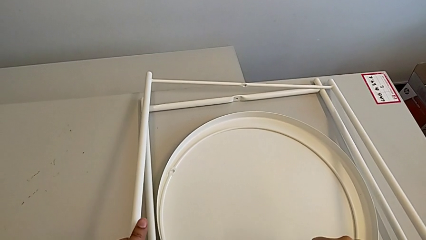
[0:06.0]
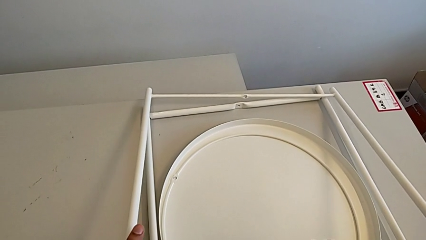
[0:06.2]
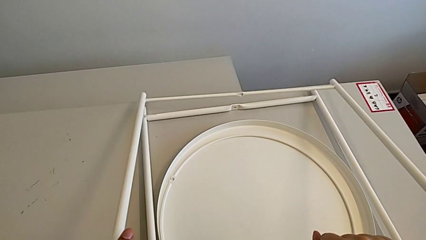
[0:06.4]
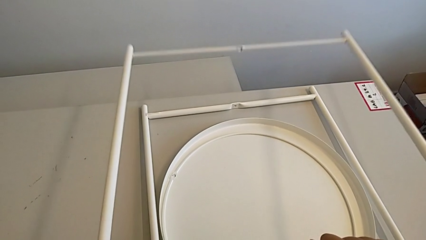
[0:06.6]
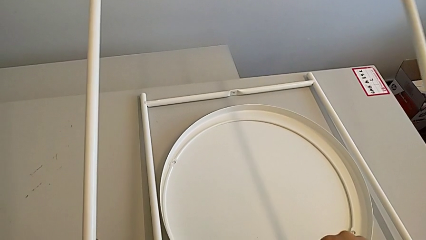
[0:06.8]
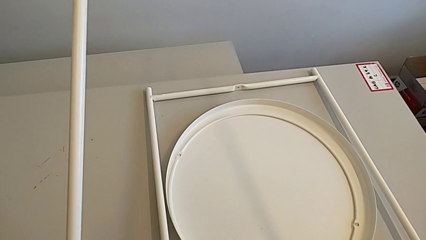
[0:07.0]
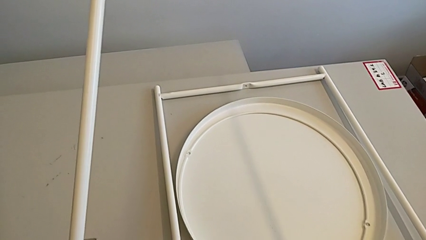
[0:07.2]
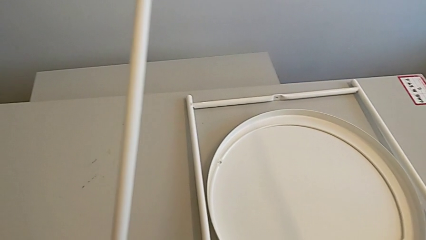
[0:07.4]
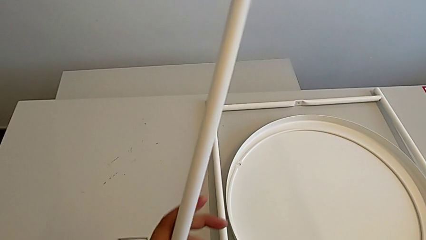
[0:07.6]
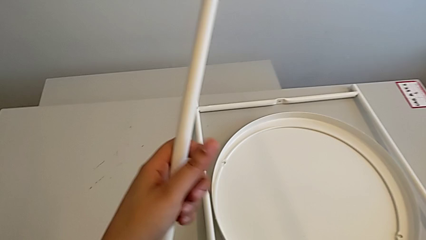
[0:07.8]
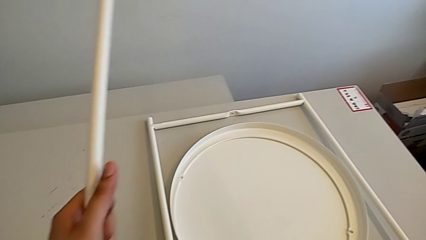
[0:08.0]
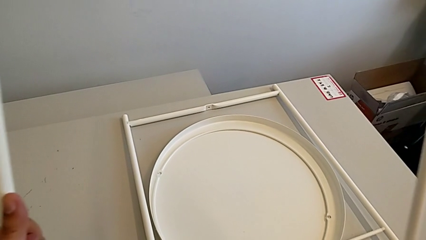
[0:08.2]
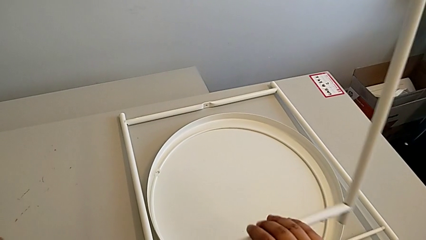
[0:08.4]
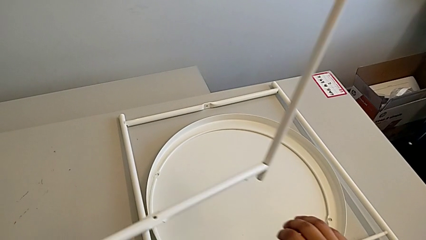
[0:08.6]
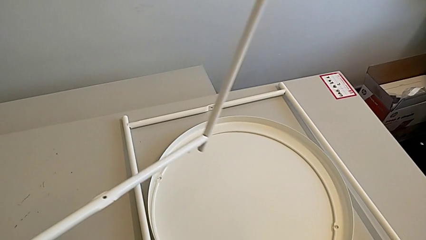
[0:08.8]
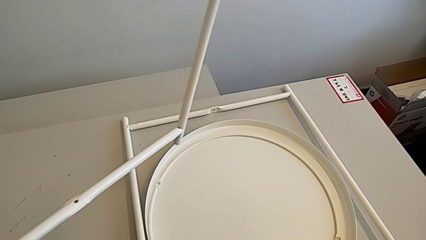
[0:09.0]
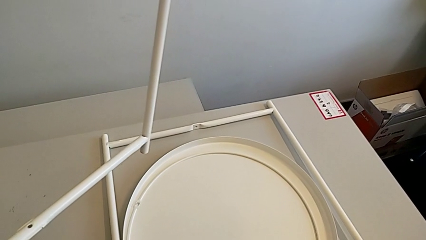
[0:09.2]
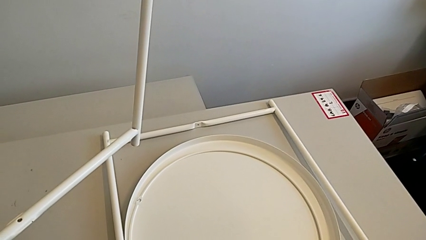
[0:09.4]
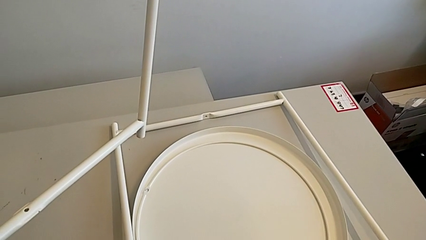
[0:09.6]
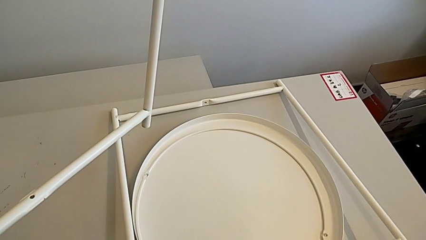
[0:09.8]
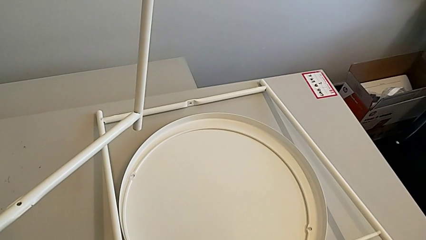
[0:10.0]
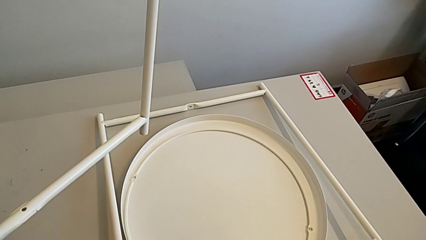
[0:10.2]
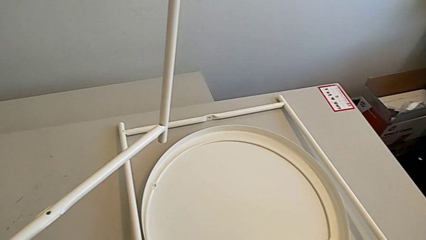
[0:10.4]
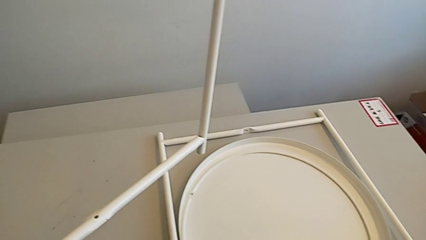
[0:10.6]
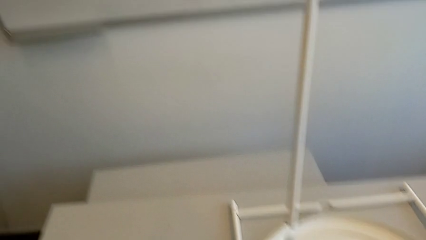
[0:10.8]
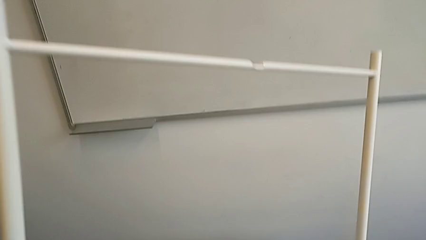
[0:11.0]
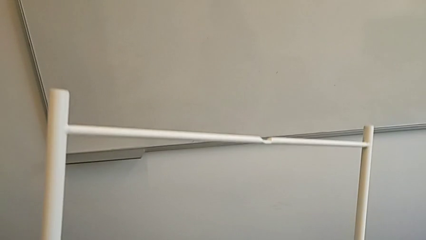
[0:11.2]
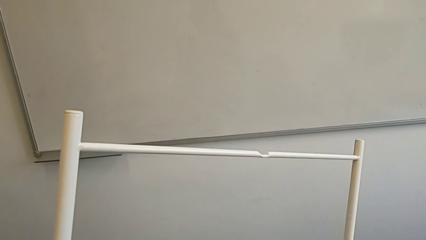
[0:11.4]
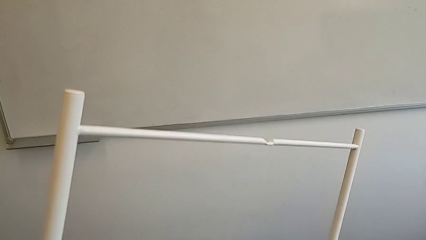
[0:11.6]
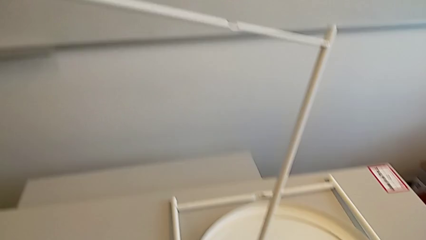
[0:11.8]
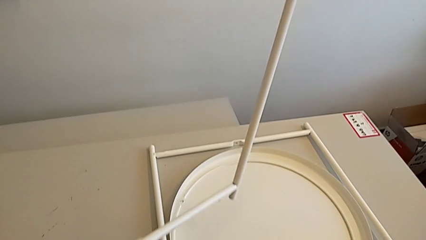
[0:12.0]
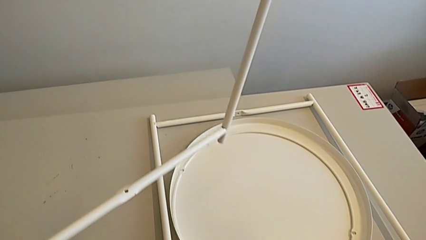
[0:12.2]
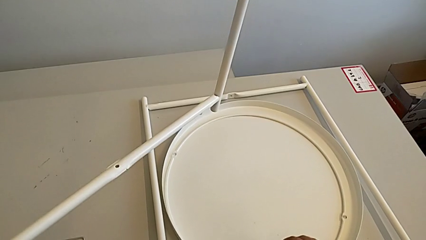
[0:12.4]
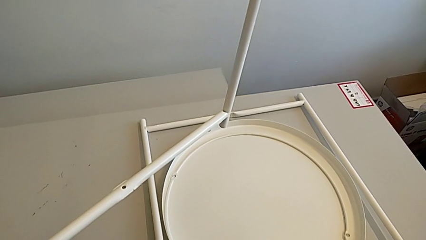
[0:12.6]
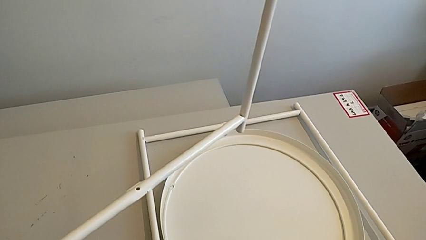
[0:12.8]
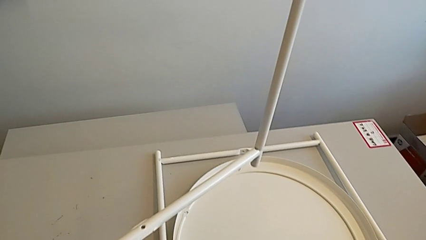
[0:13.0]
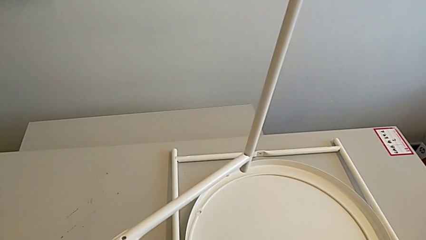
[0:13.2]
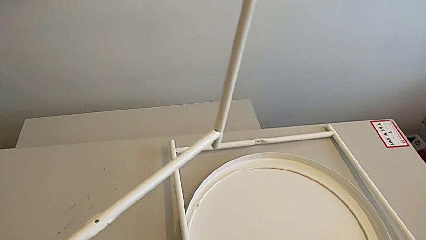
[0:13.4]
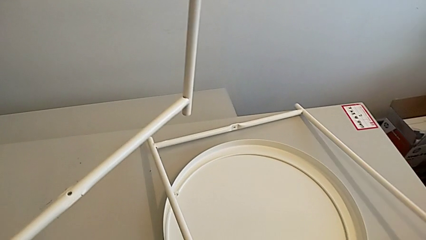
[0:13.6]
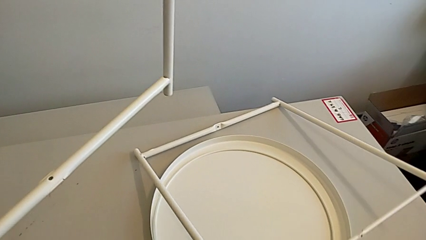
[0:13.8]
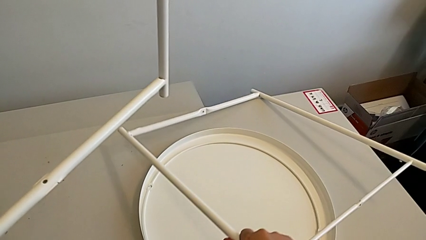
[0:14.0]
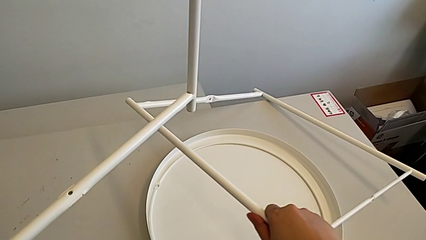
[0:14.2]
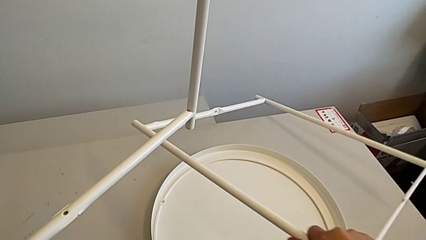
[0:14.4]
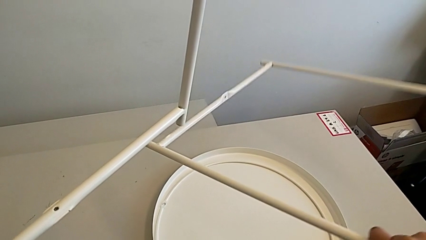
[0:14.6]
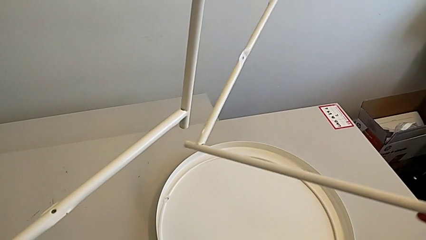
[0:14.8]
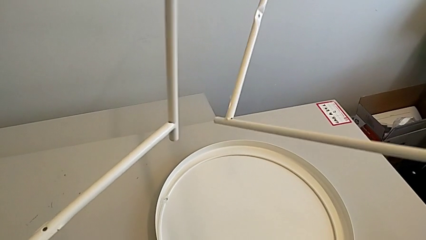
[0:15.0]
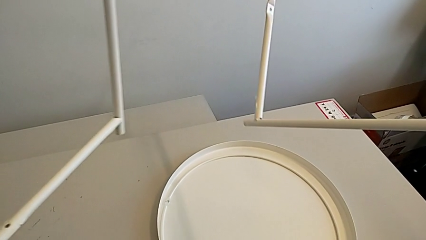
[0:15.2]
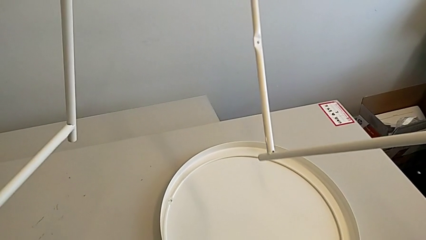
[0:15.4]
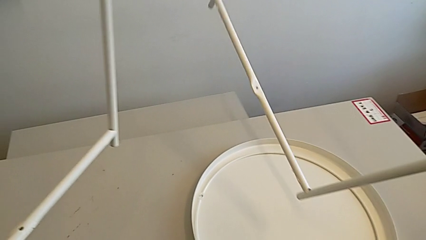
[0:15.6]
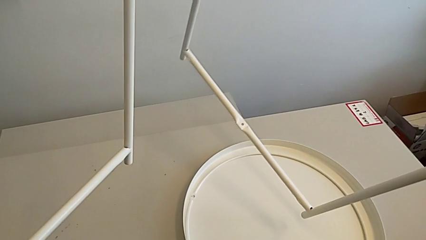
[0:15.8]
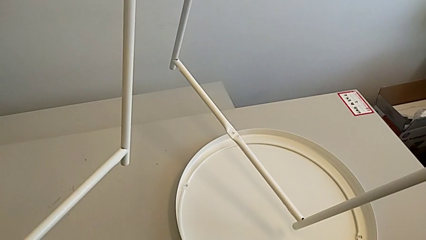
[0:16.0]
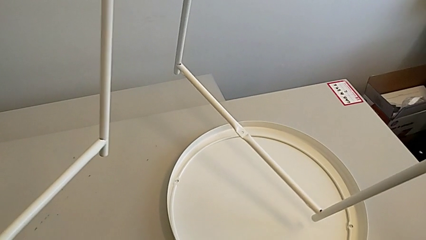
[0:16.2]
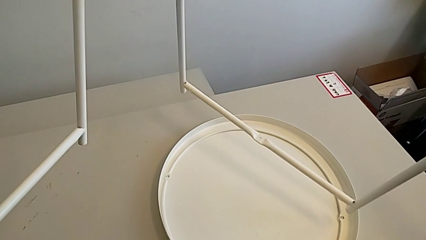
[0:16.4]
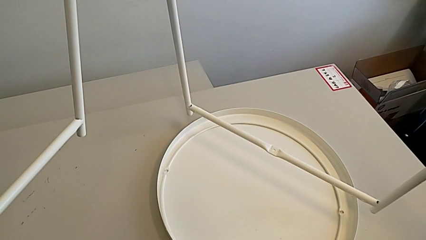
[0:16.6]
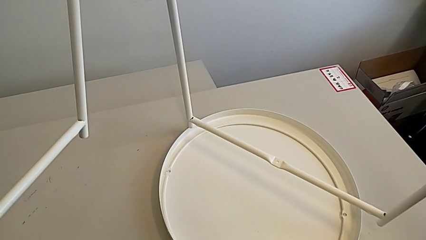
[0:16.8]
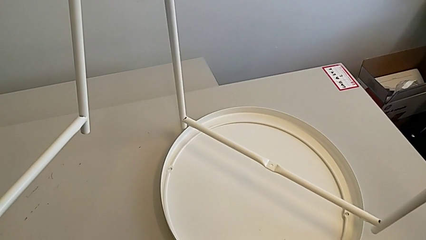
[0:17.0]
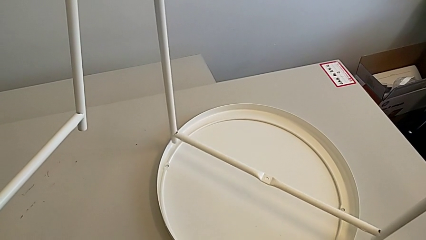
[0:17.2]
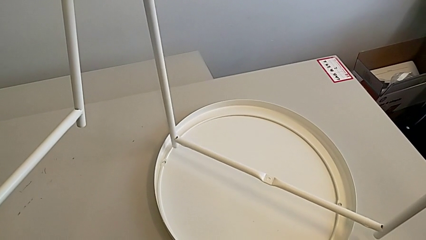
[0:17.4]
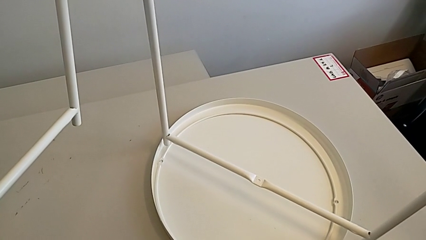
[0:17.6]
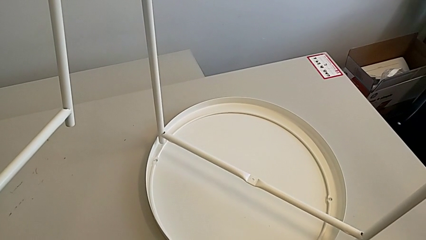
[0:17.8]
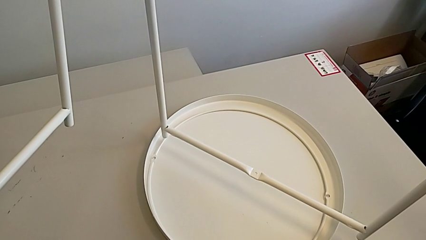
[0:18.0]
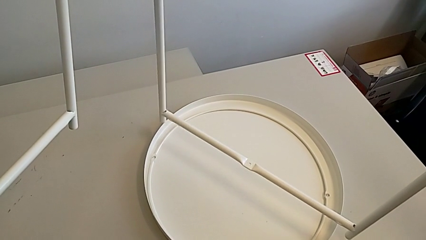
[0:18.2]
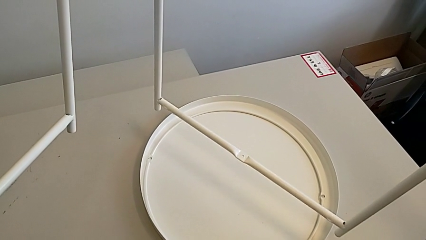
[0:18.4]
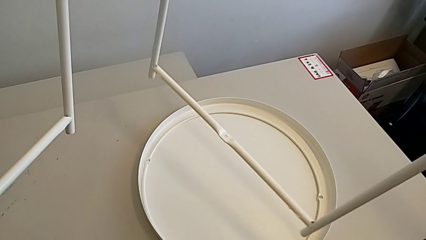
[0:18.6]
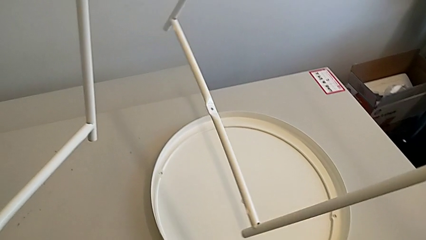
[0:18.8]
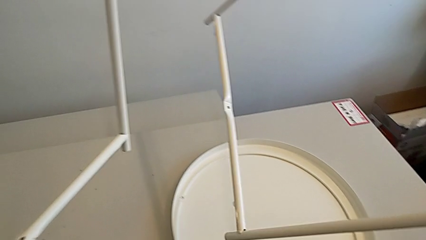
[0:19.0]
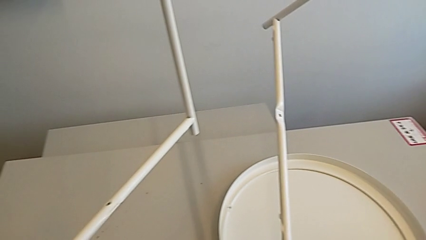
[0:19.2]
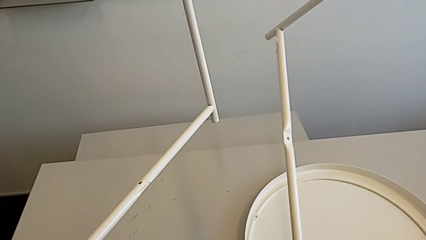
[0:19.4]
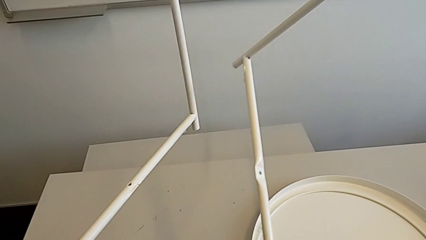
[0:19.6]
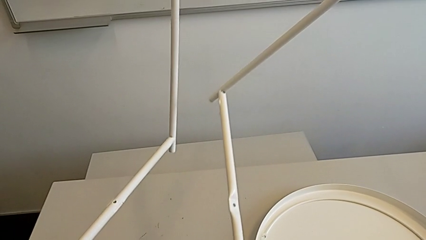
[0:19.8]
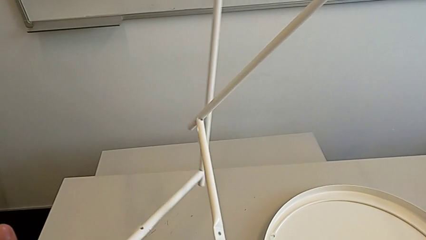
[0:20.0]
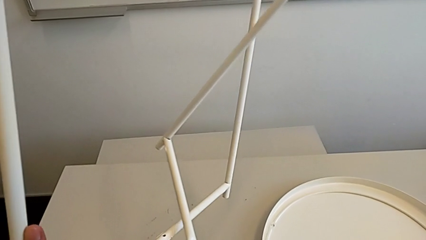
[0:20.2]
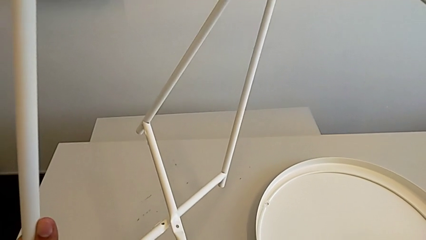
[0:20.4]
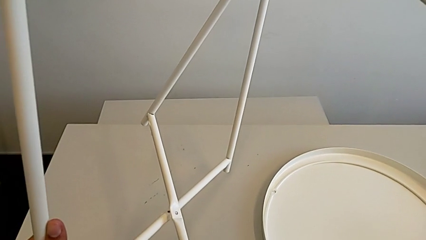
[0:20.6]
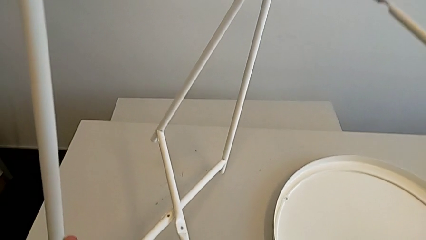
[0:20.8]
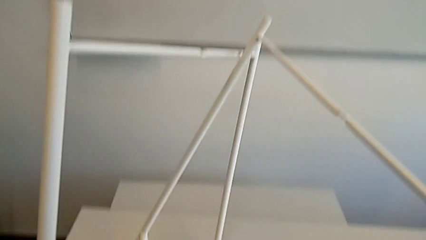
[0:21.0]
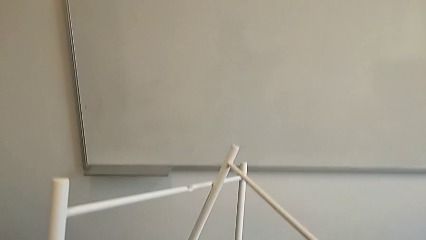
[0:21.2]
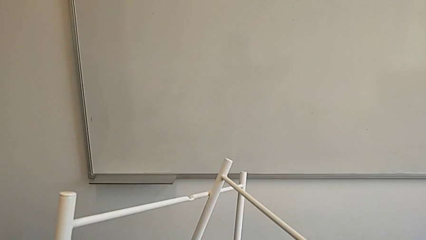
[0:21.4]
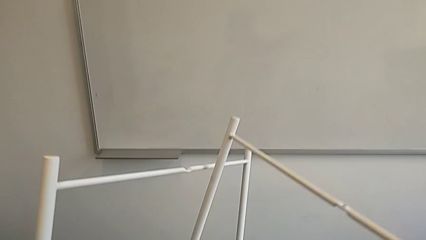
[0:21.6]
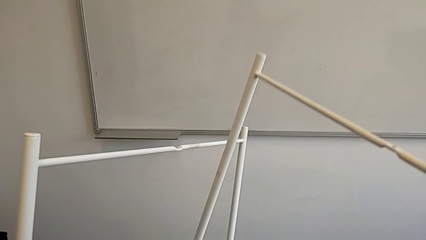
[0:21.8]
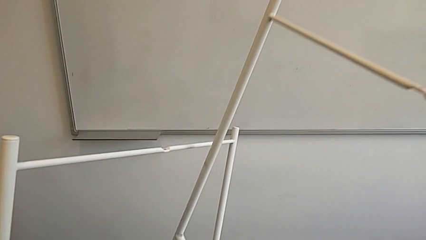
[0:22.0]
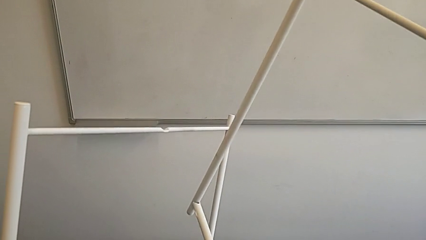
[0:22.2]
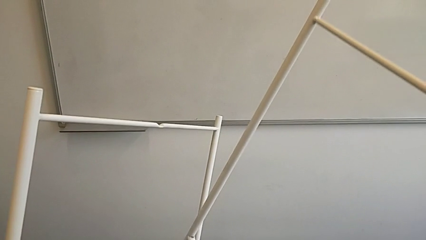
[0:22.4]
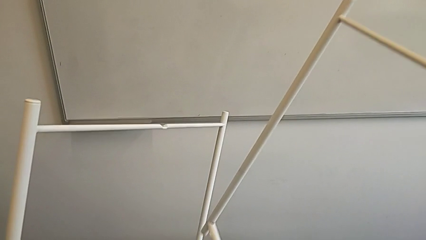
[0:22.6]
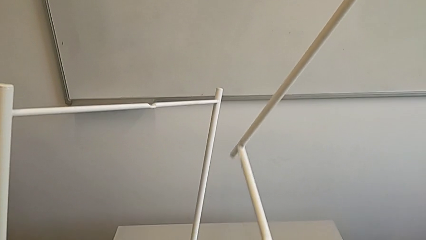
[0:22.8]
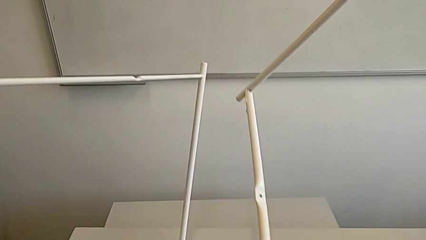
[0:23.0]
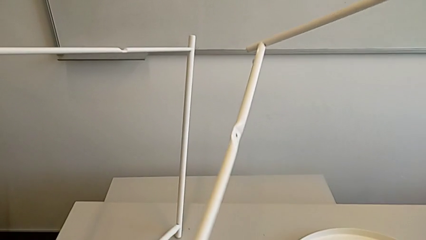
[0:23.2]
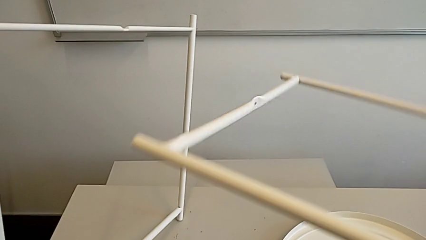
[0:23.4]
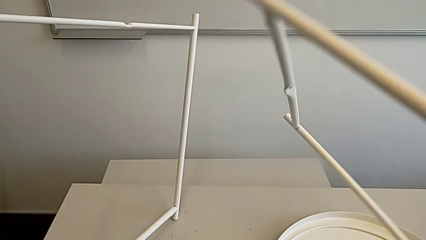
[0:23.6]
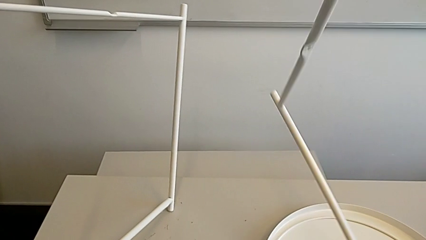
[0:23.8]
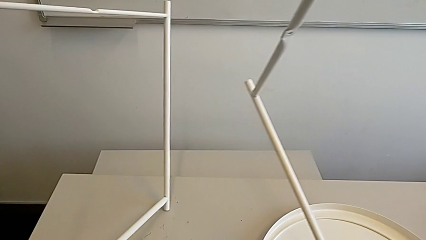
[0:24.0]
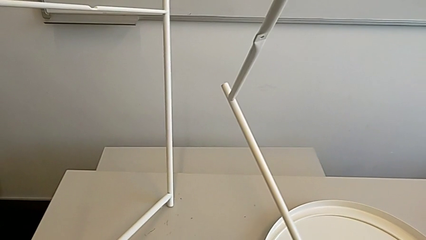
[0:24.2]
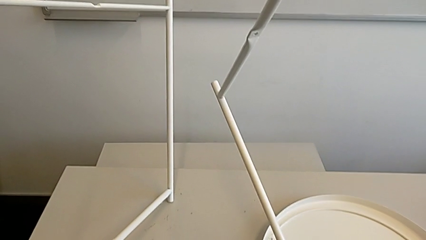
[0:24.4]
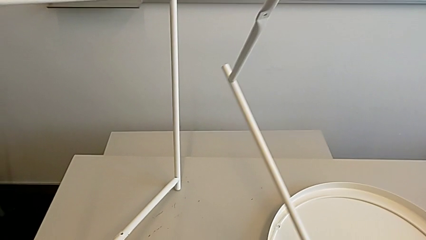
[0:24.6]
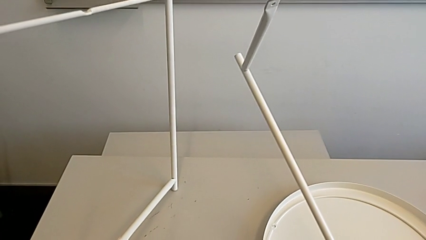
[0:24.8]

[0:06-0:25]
The camera wearer is assembling the base. They grab both legs, grab the leg, place it, inspect it, grab it, rotate it twice, wrongly align it, withdraw it and rotate it.
